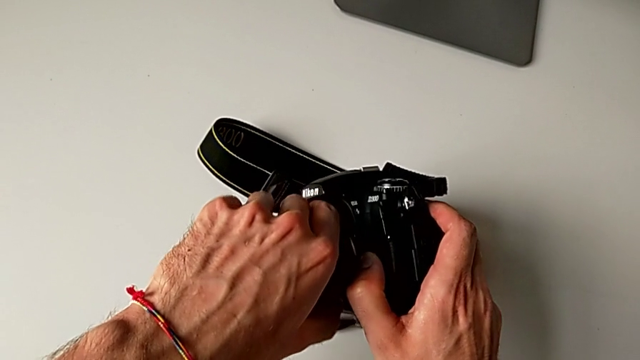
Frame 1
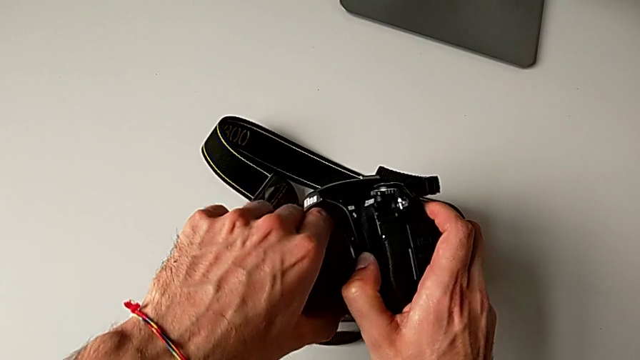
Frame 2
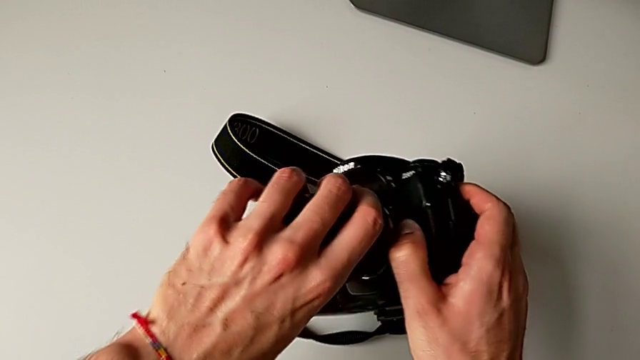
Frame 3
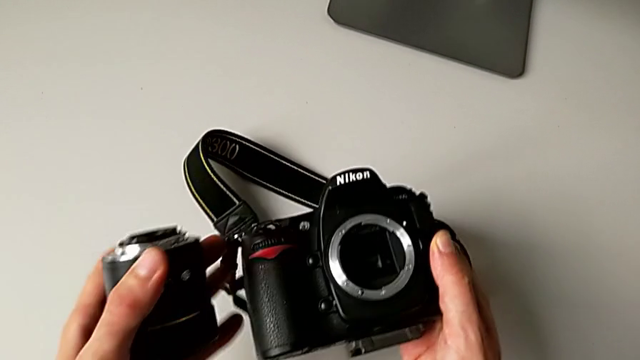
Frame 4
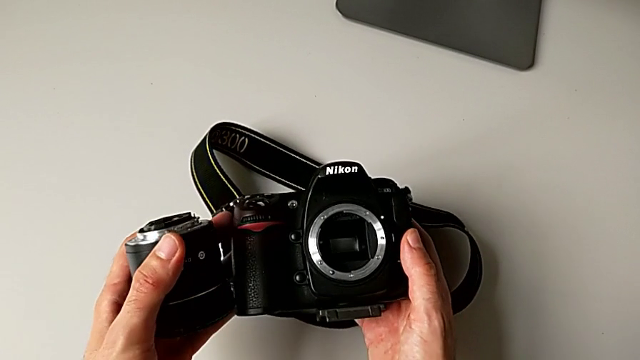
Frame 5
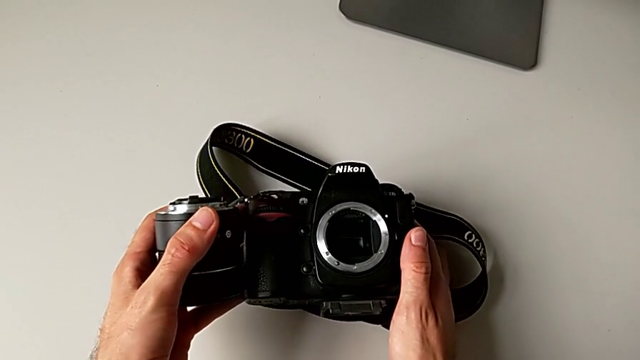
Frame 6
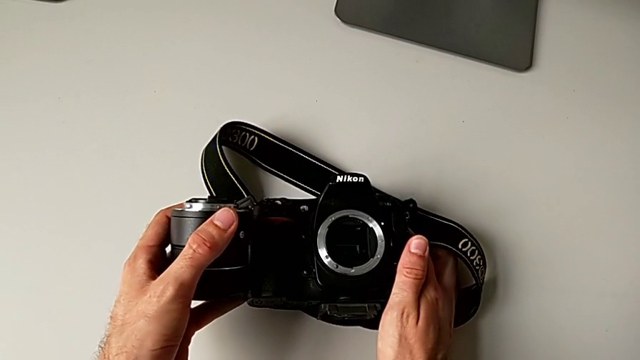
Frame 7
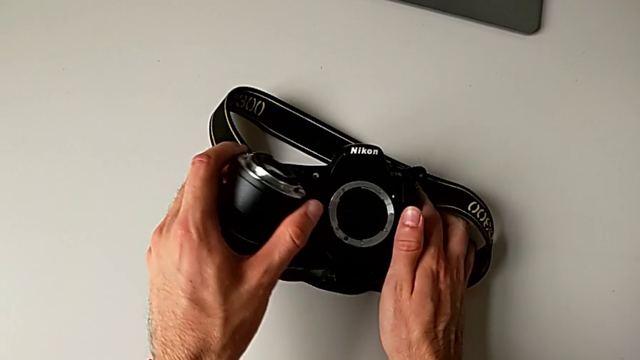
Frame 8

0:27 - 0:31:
The camera wearer is detaching their lens. They withdraw the lens and place the DSLR.

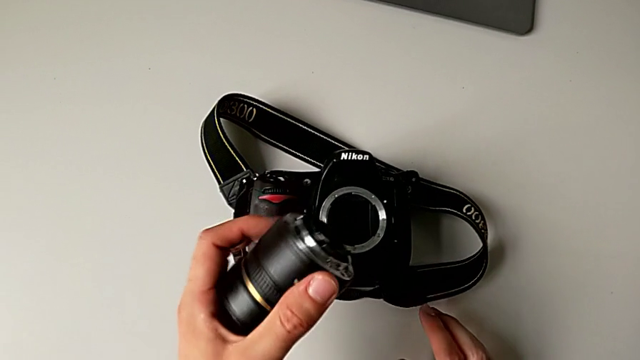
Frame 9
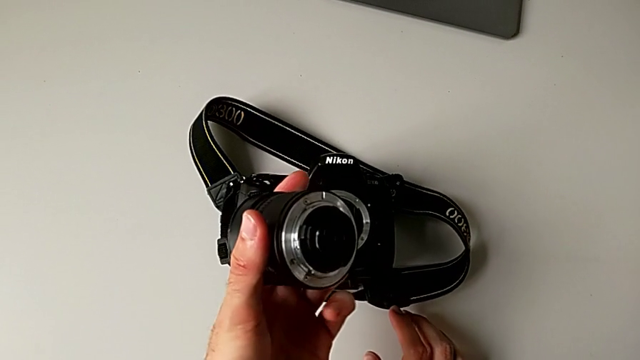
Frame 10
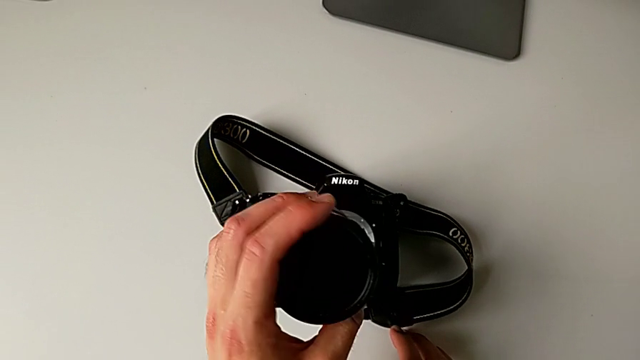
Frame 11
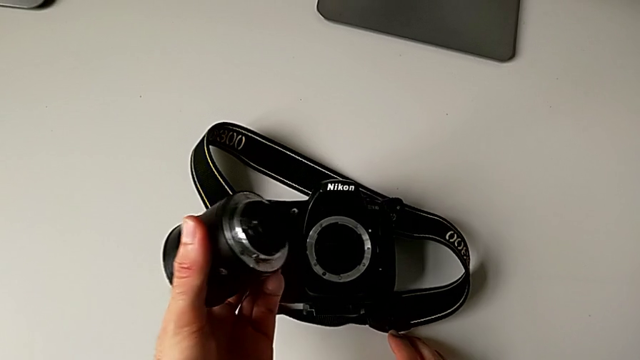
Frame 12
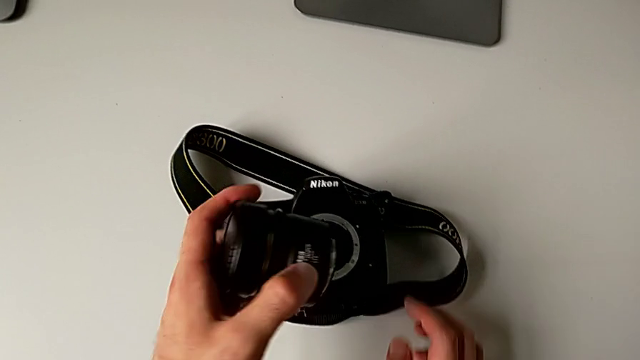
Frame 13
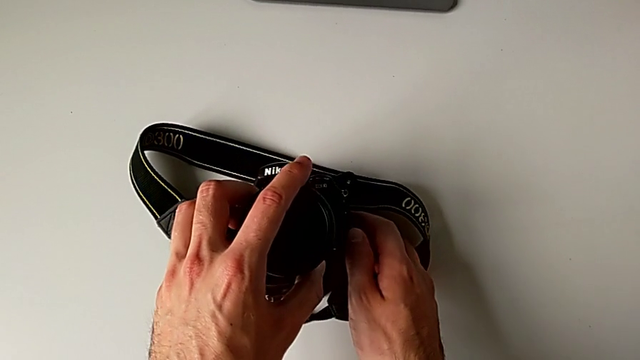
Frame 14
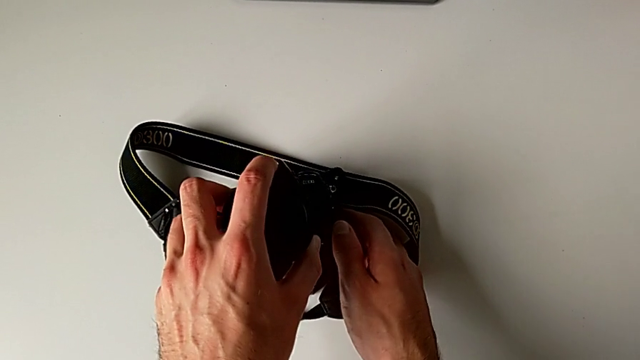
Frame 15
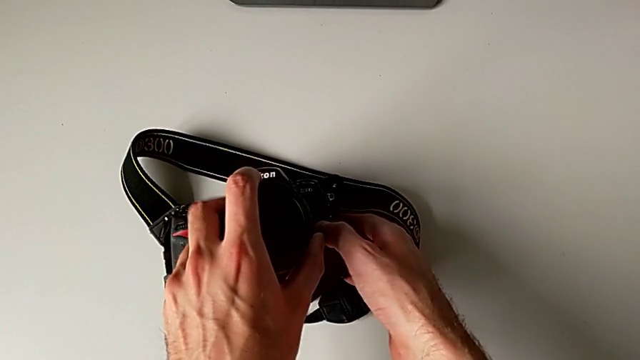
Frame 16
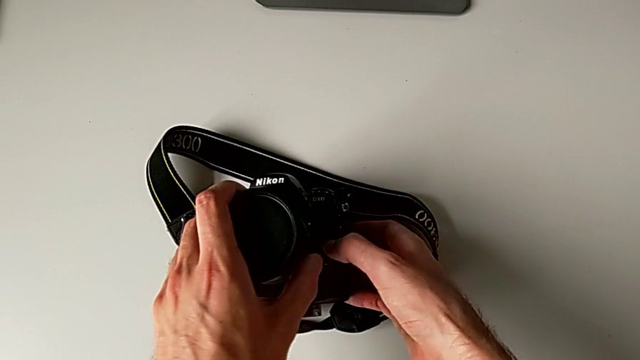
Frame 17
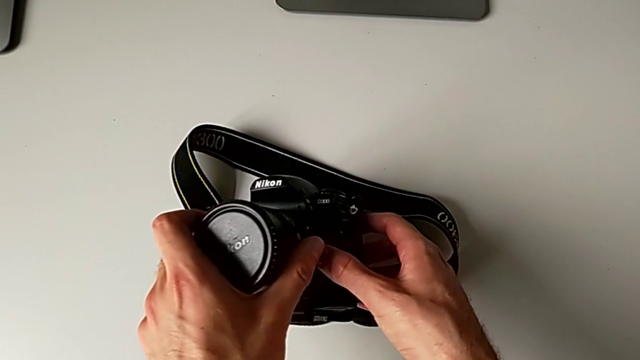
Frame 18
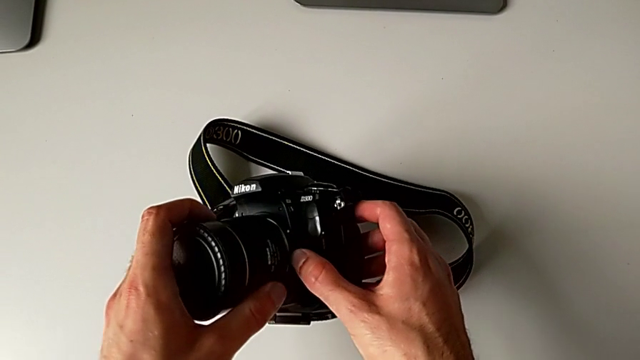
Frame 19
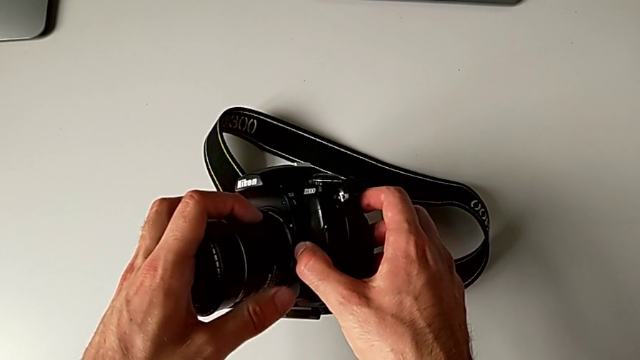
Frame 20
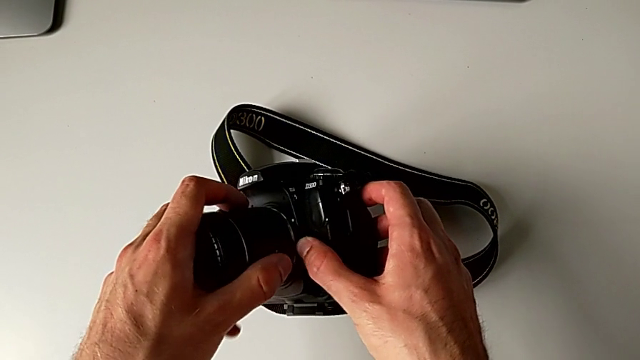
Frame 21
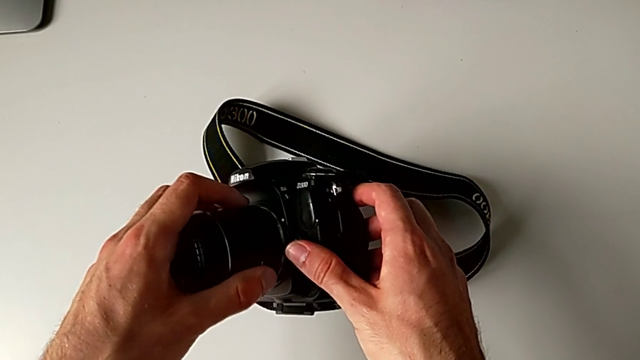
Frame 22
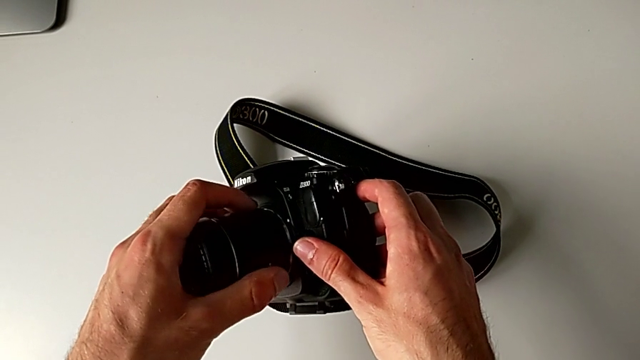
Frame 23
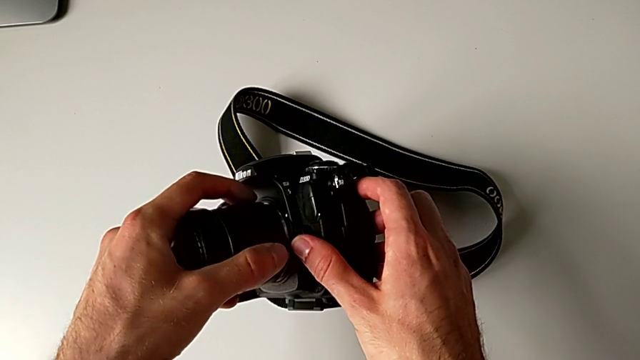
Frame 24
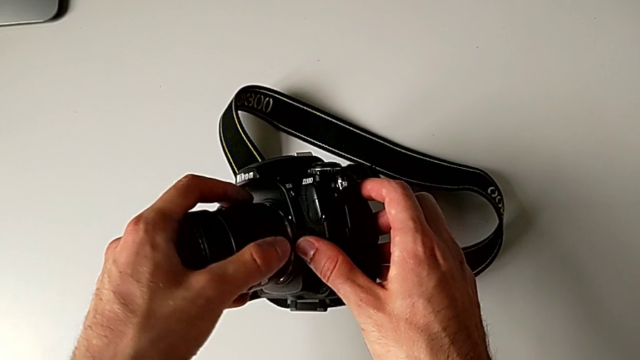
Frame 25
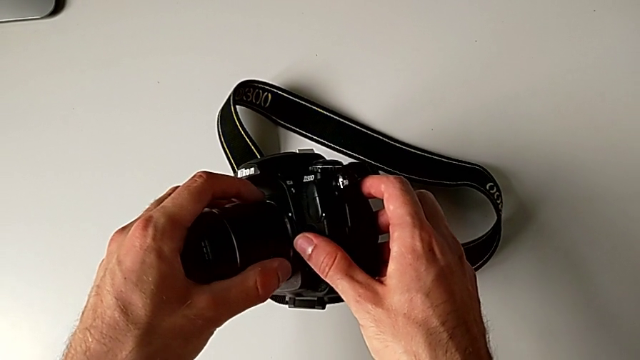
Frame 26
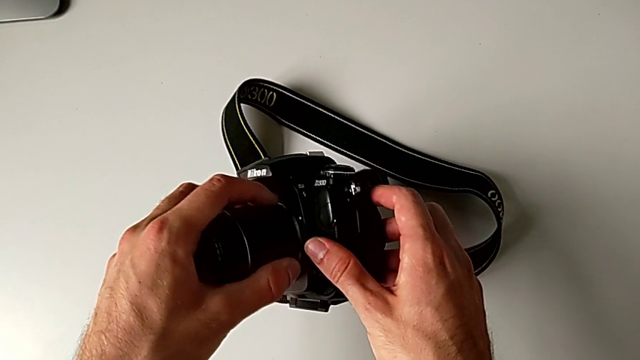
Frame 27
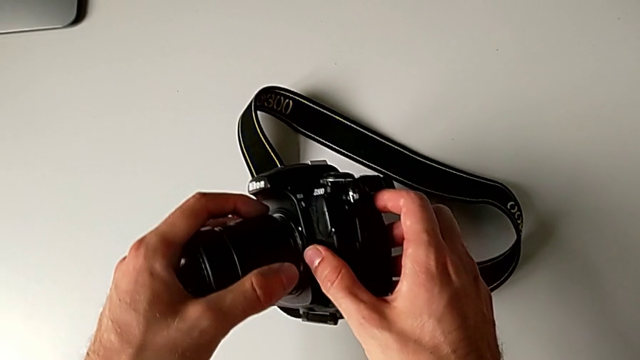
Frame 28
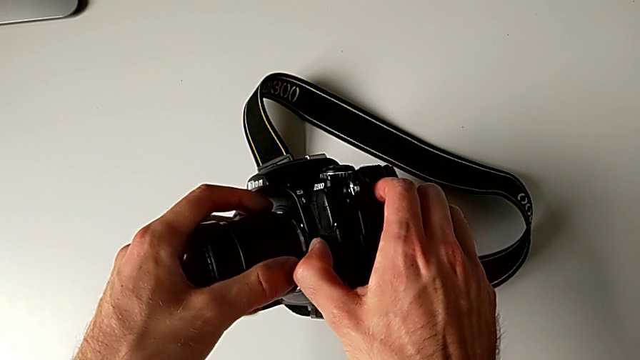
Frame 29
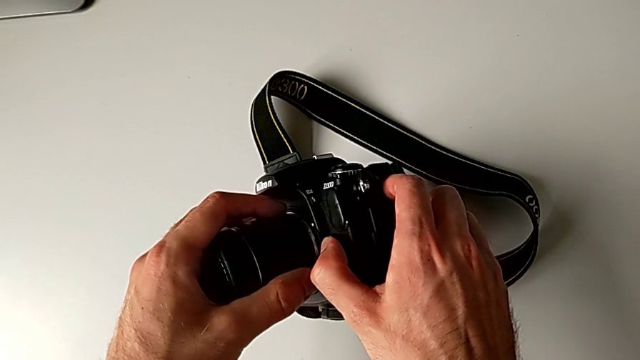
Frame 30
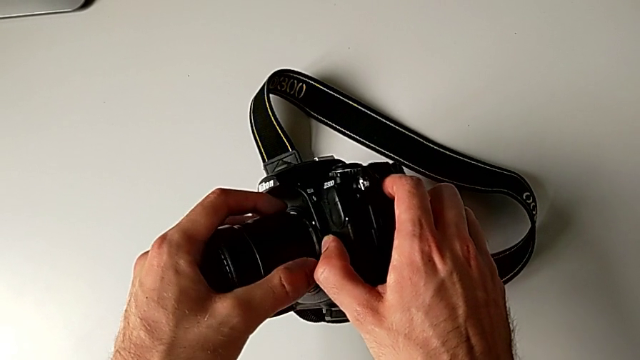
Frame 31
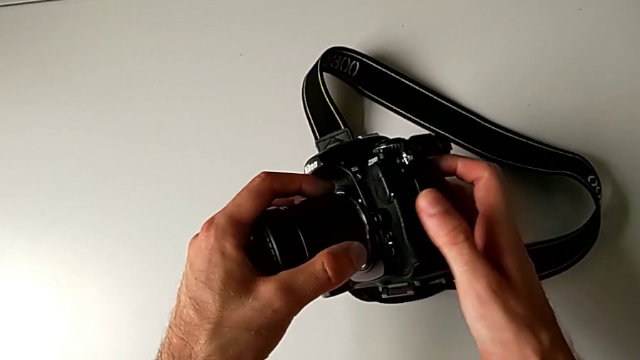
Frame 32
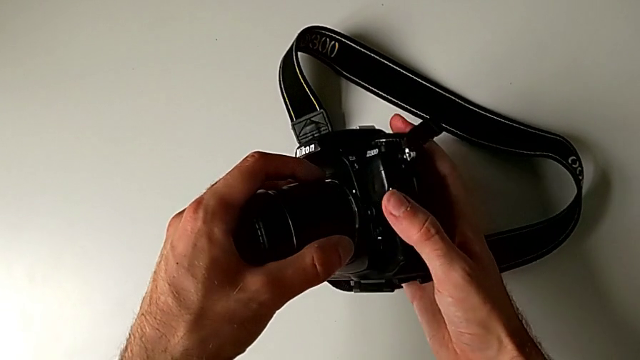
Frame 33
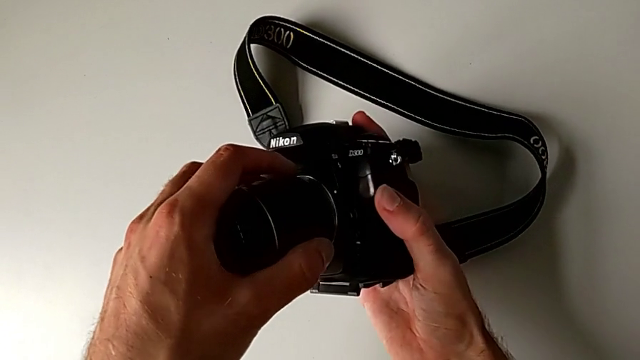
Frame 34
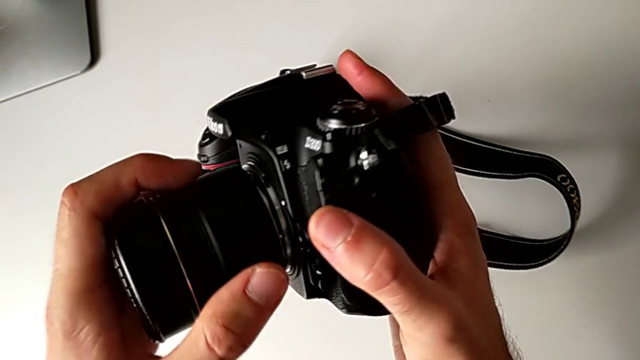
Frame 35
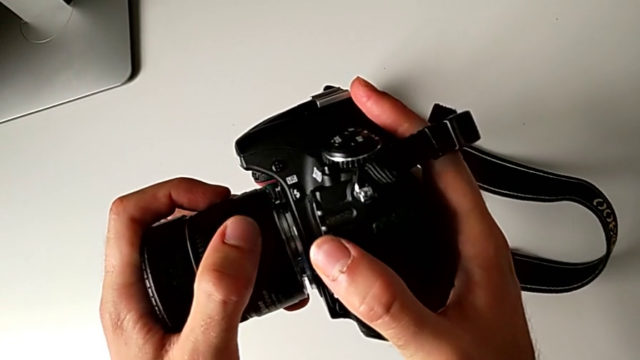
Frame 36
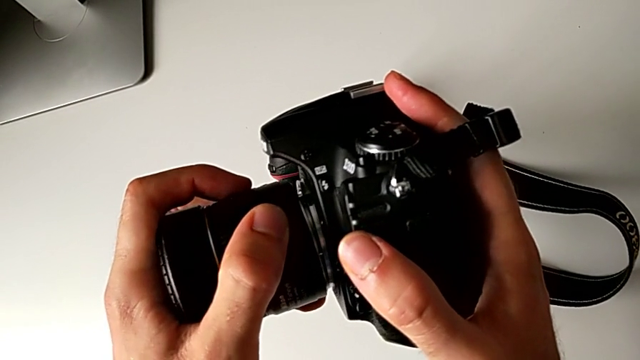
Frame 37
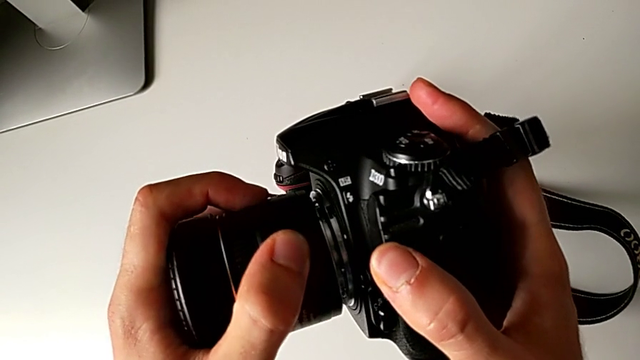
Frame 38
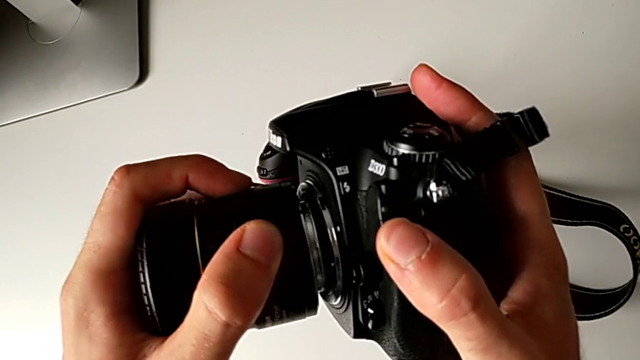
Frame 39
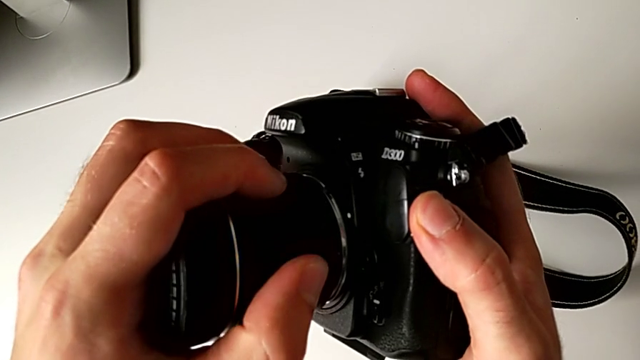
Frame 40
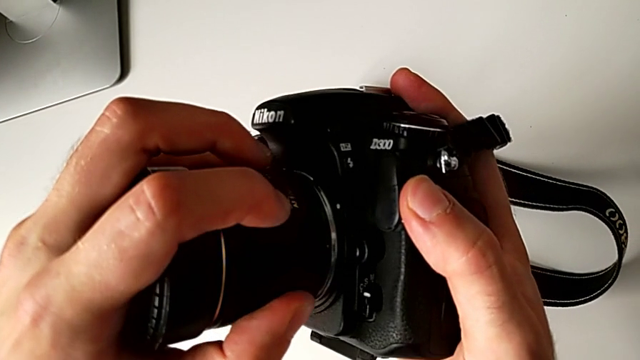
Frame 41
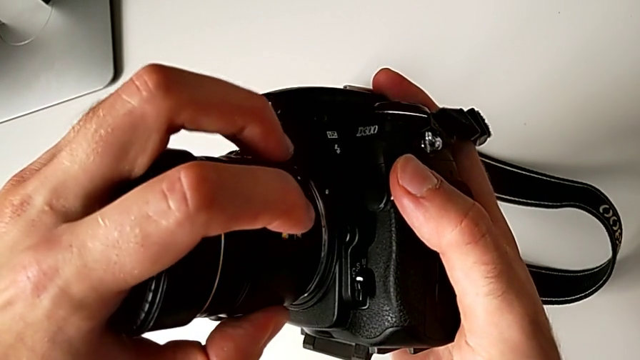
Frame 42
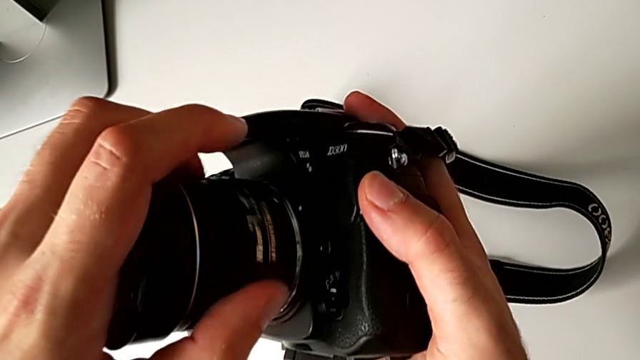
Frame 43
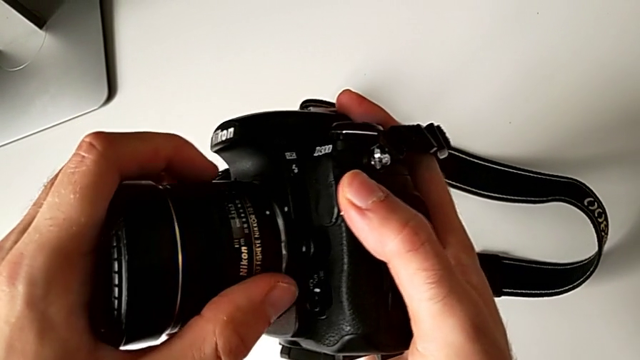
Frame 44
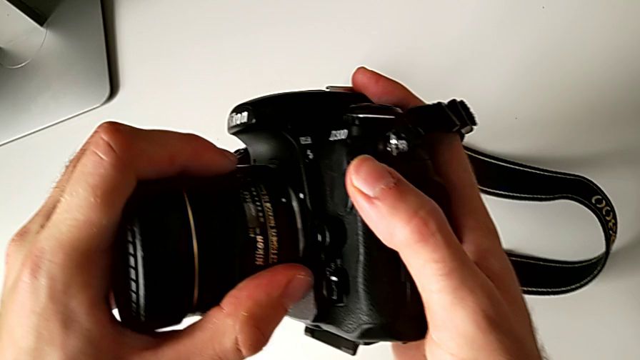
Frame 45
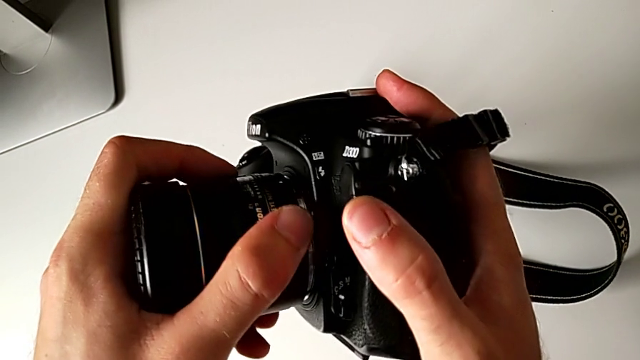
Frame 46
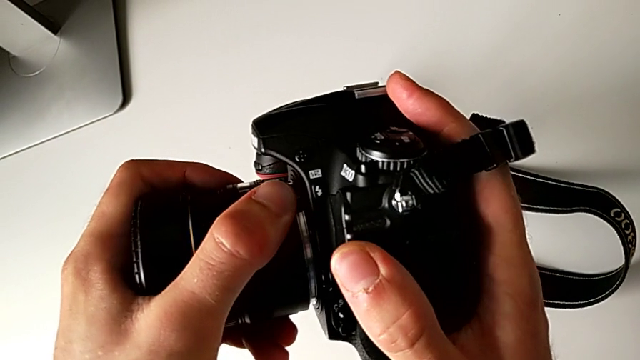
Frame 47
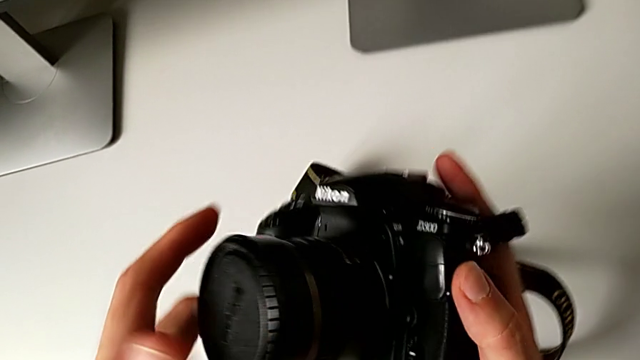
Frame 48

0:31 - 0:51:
The camera wearer attaches their lens. They hold the lens, assemble it, align it and insert it.
